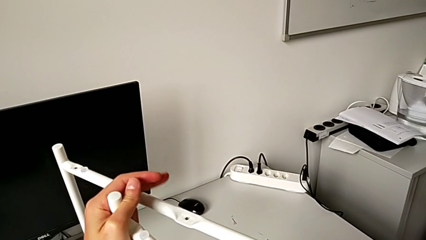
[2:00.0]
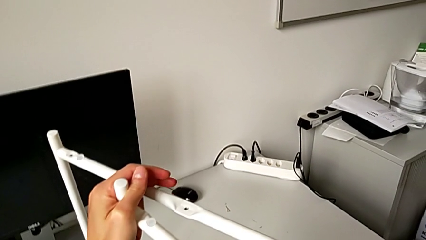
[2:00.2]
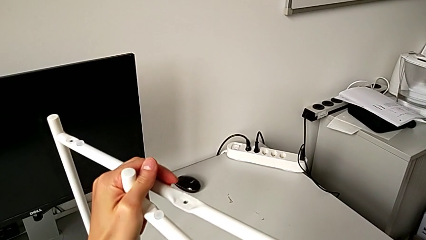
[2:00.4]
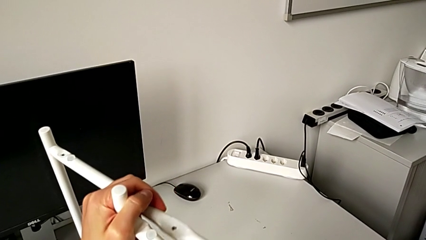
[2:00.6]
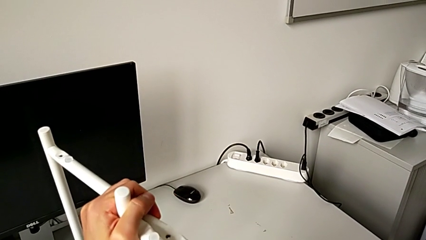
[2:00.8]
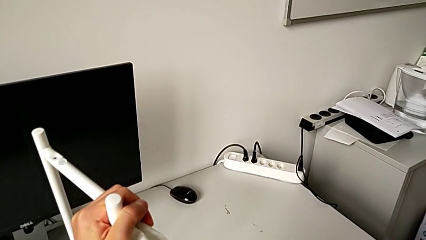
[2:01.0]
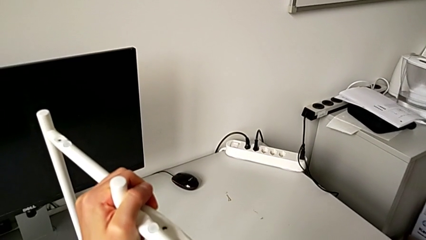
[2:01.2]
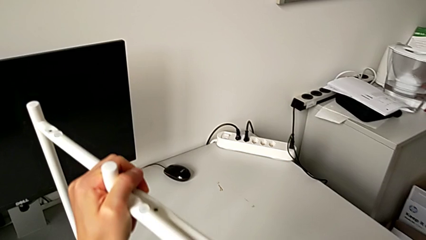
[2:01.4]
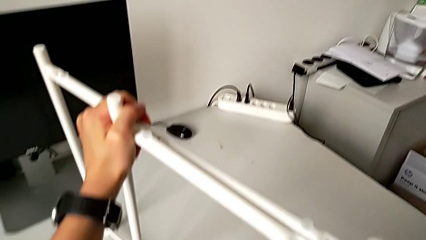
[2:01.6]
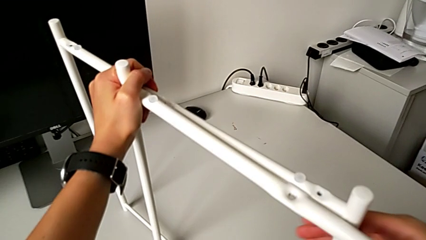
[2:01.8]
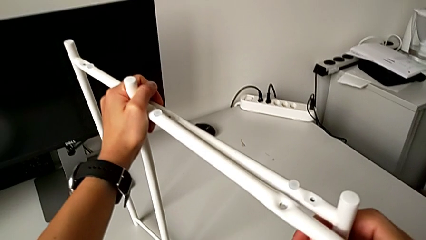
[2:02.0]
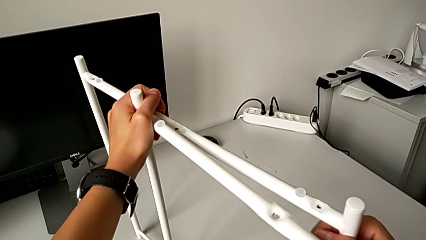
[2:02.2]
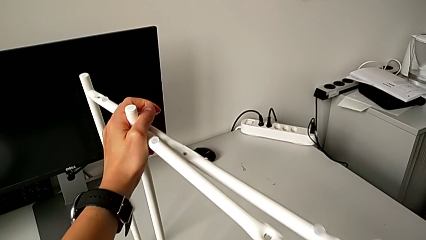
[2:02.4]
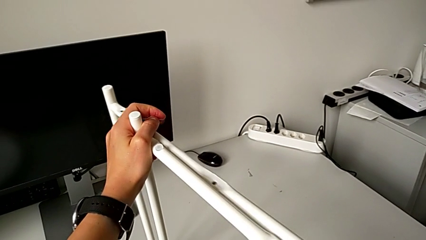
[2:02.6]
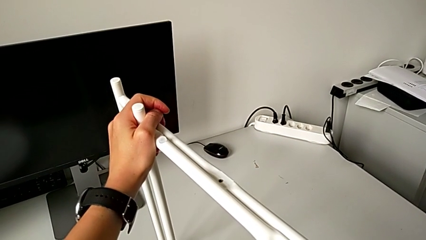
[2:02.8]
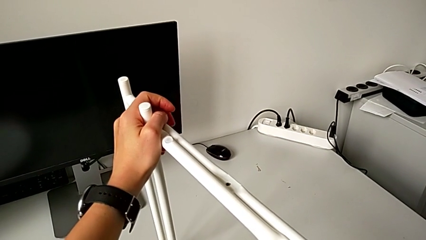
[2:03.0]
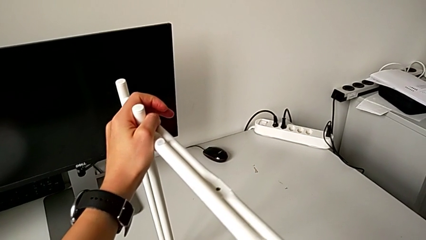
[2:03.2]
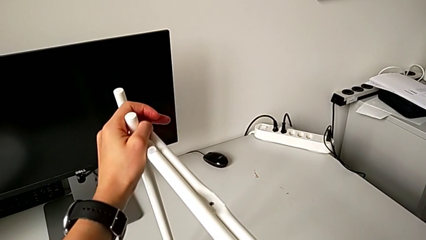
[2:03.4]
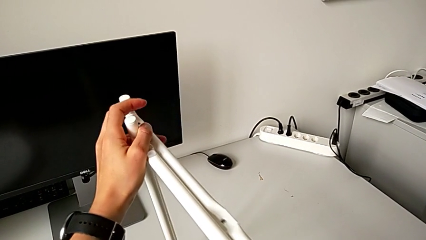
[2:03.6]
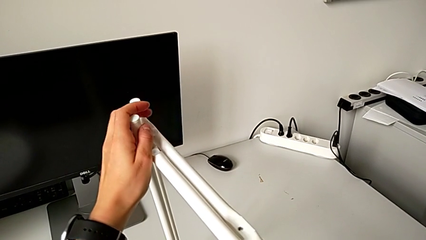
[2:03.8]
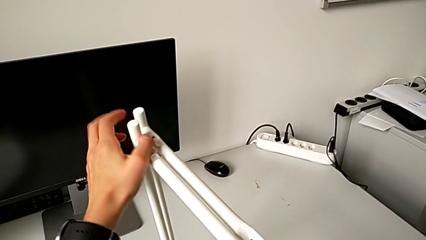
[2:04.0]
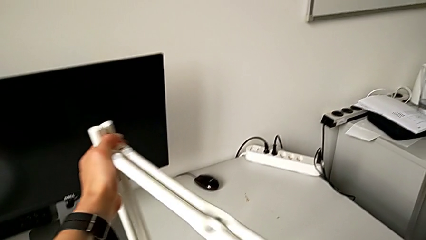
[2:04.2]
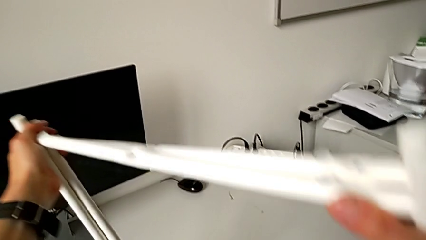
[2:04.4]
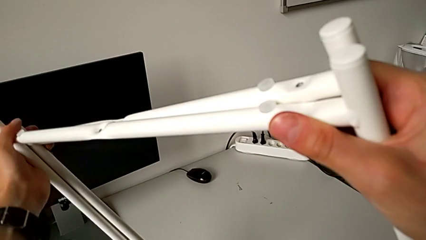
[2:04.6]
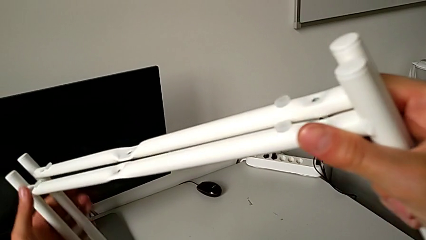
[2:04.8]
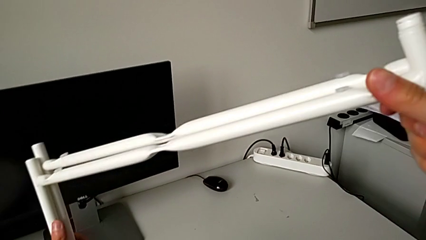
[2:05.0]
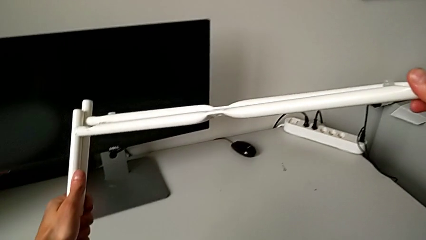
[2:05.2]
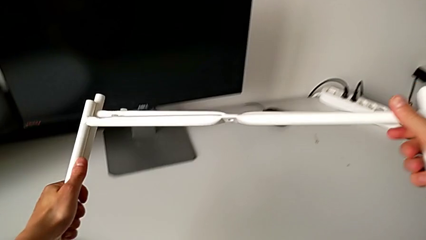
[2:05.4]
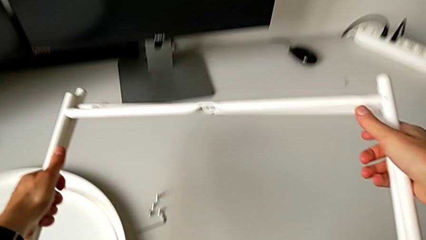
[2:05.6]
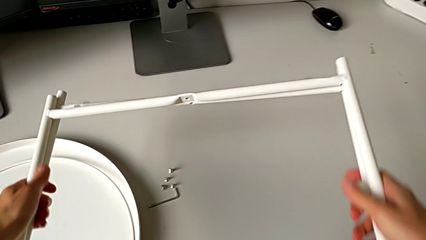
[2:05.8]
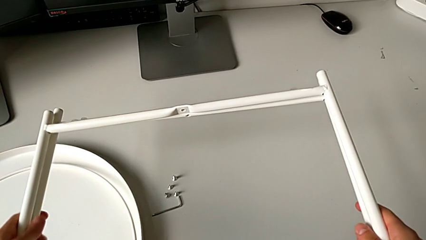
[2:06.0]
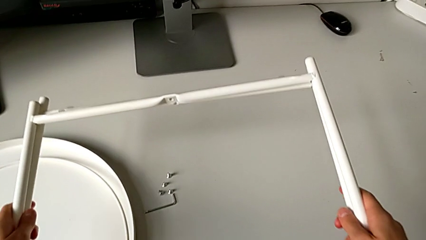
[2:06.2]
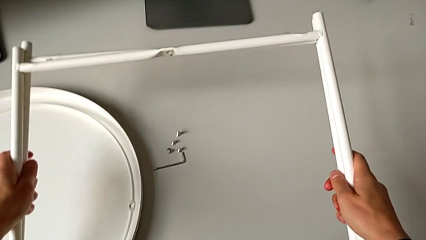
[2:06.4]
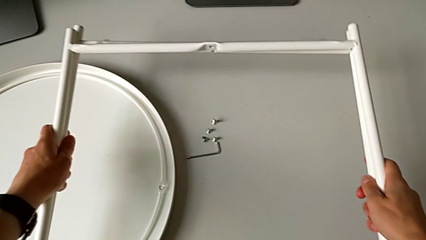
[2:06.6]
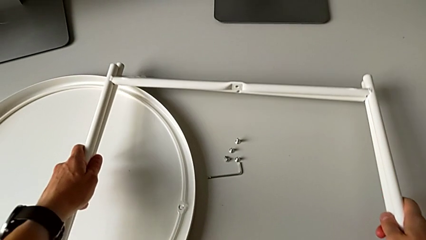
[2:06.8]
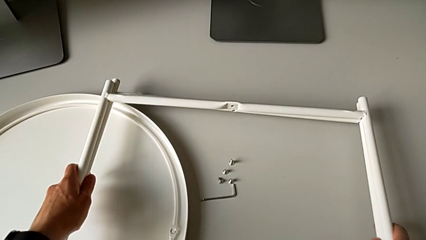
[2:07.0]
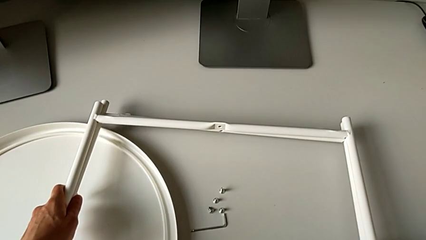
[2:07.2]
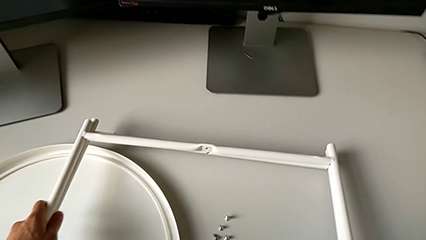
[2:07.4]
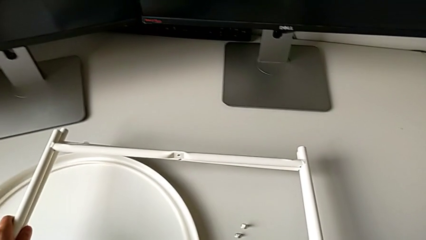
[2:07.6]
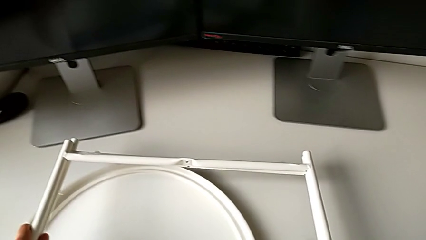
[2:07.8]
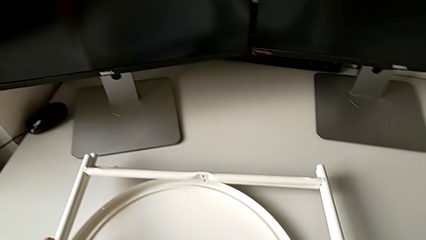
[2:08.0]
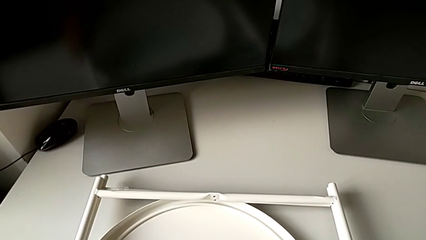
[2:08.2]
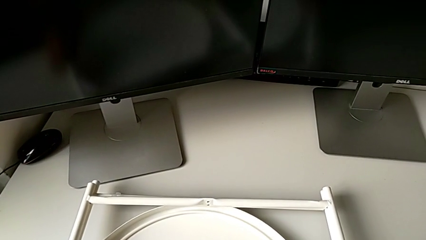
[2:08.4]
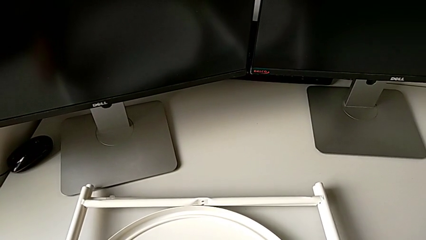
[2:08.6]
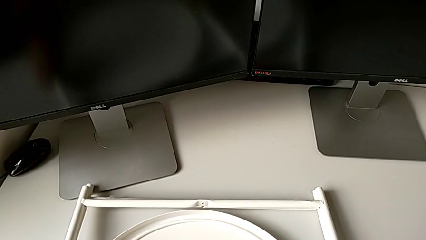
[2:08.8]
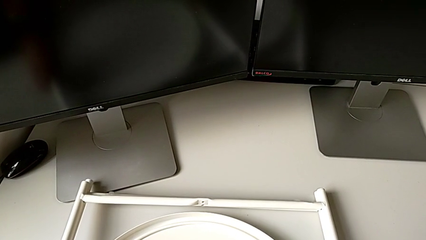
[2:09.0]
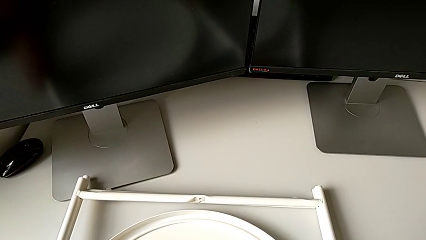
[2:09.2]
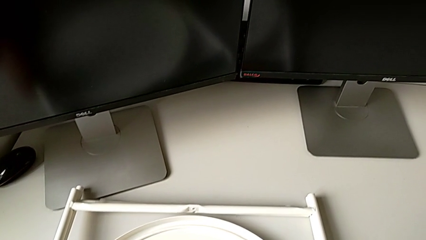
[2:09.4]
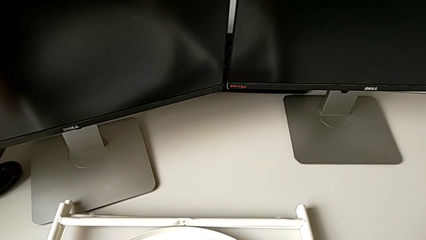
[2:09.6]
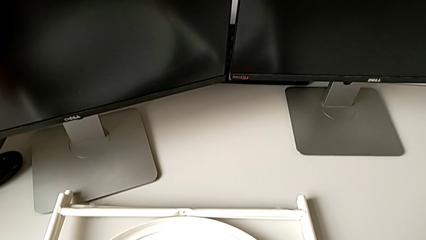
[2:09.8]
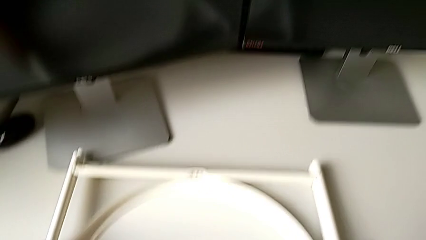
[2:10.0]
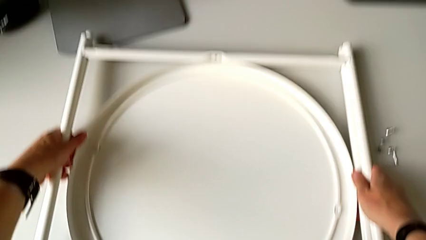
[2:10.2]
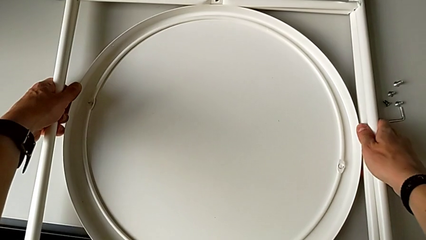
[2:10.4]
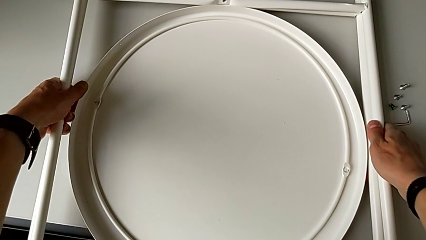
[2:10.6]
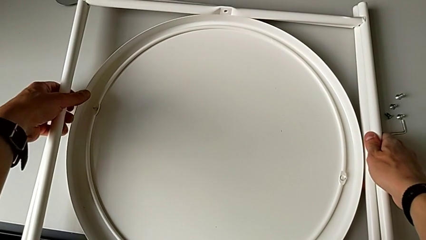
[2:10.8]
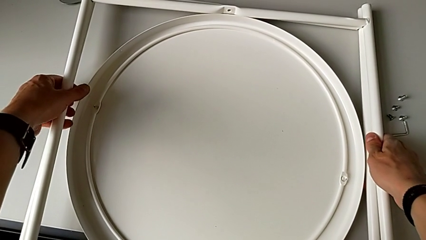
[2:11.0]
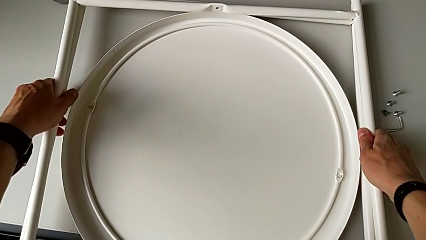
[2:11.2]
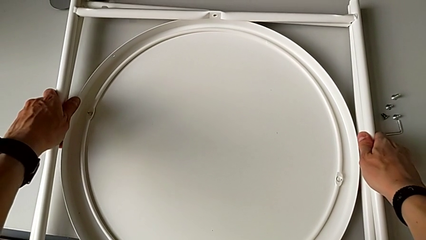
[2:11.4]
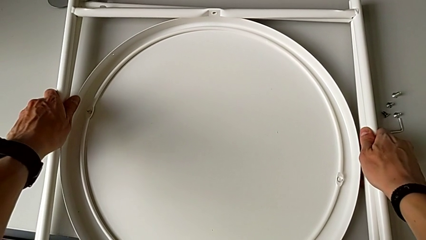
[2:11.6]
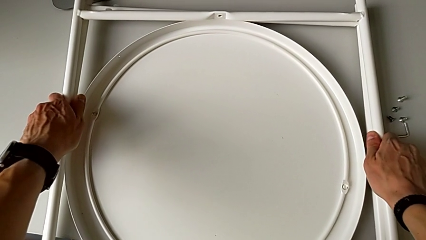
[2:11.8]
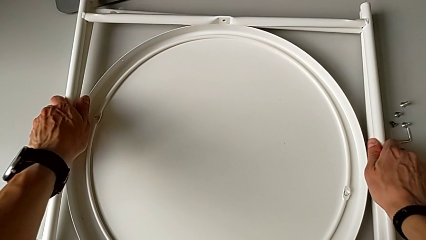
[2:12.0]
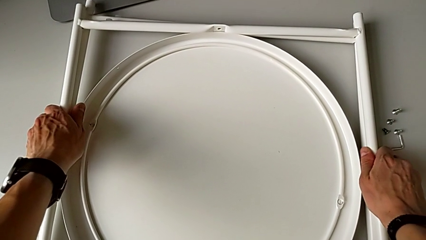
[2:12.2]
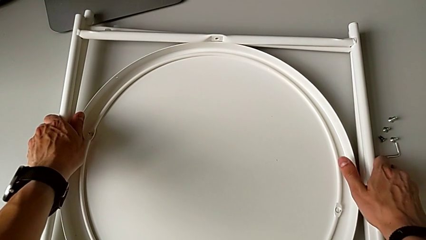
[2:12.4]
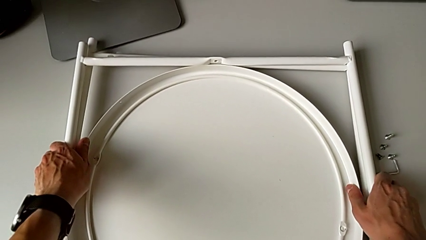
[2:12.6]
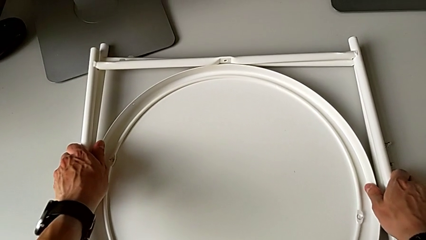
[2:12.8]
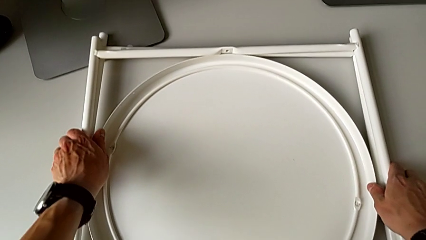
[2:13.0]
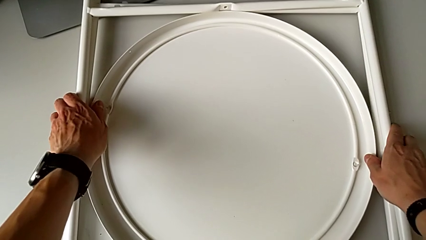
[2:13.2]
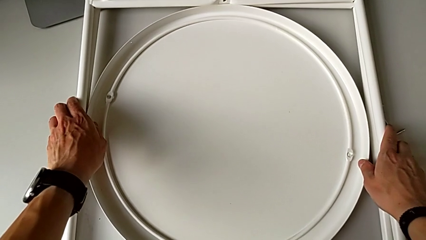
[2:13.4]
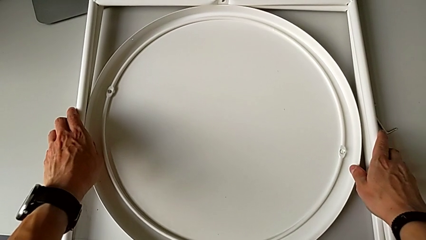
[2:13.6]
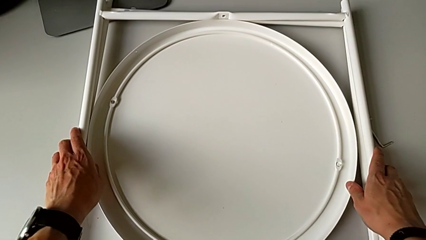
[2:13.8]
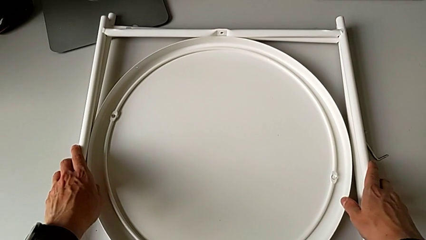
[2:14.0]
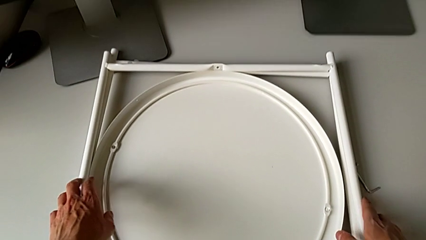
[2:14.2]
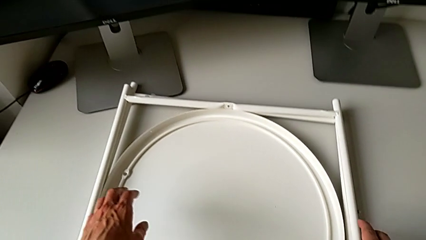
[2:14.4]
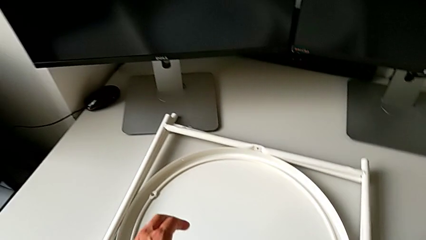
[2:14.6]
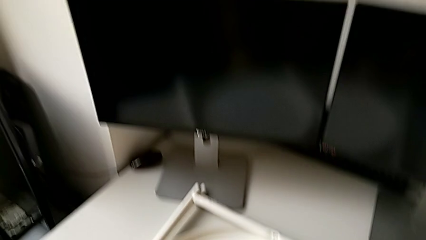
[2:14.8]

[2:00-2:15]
The camera wearer is disassembling the legs. They align the leg, lift it, place it and slide the tray table.
